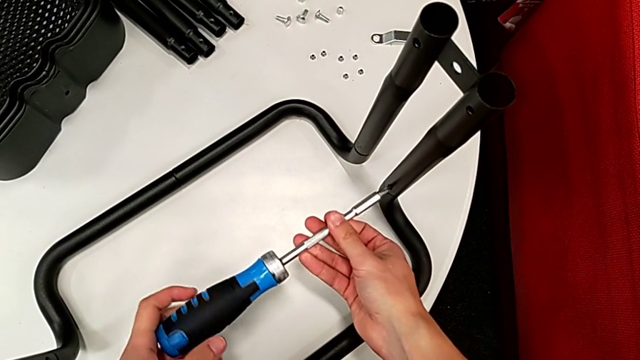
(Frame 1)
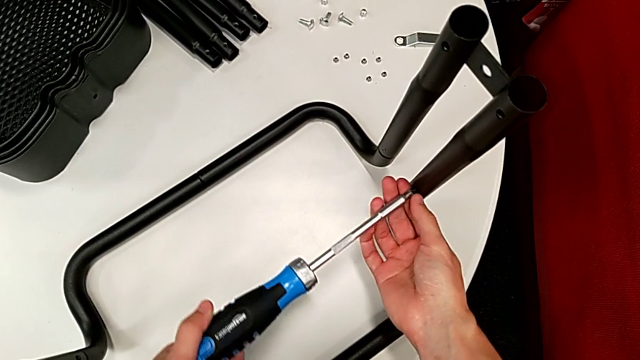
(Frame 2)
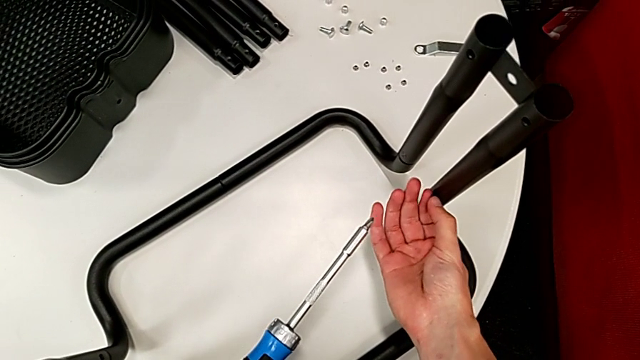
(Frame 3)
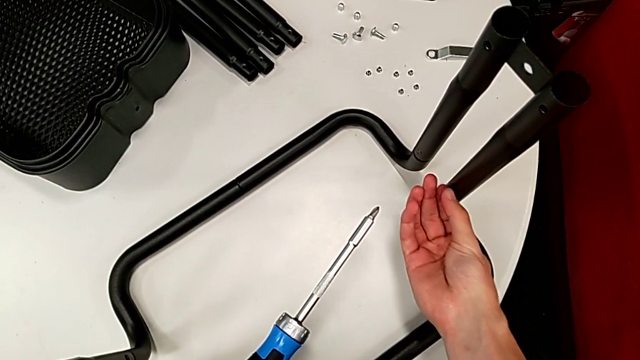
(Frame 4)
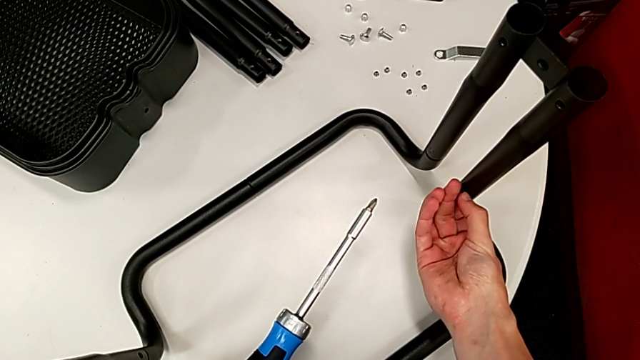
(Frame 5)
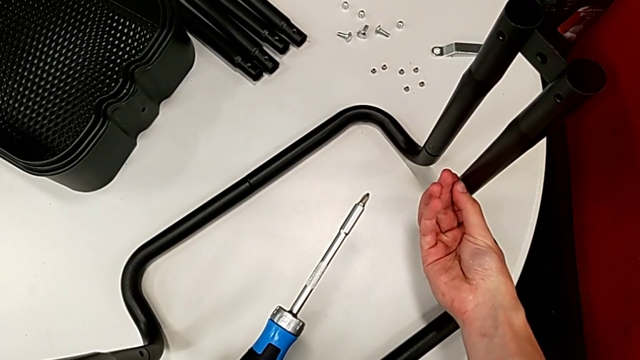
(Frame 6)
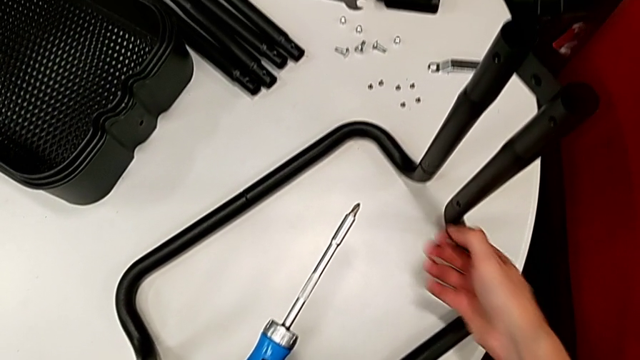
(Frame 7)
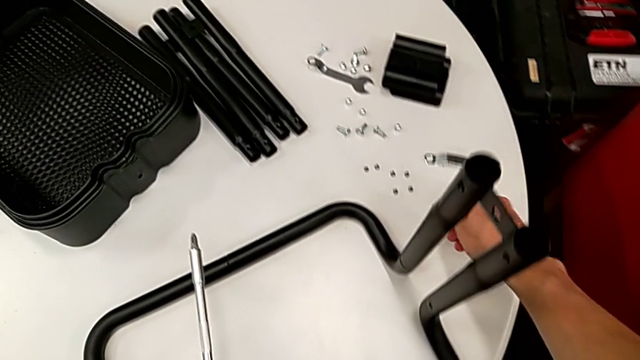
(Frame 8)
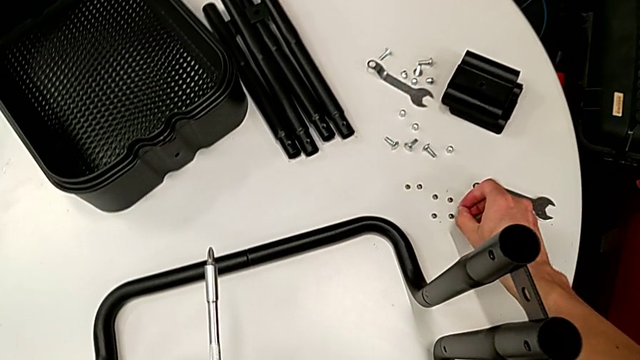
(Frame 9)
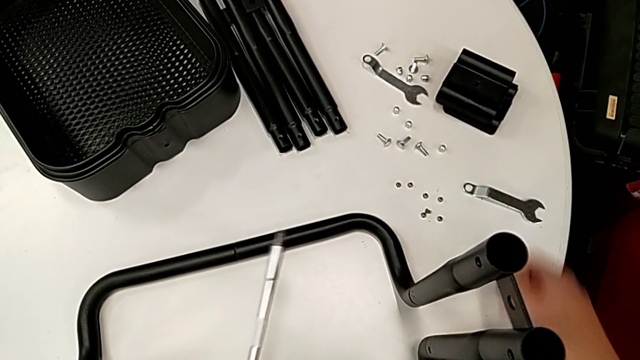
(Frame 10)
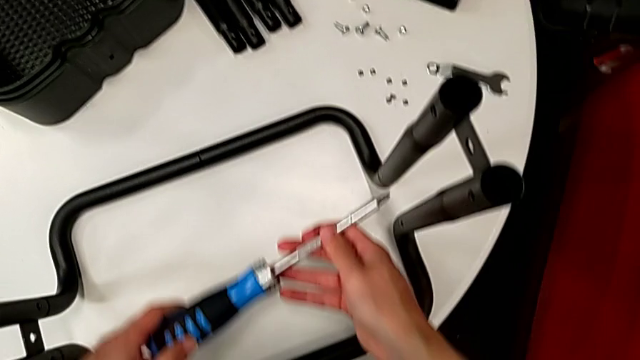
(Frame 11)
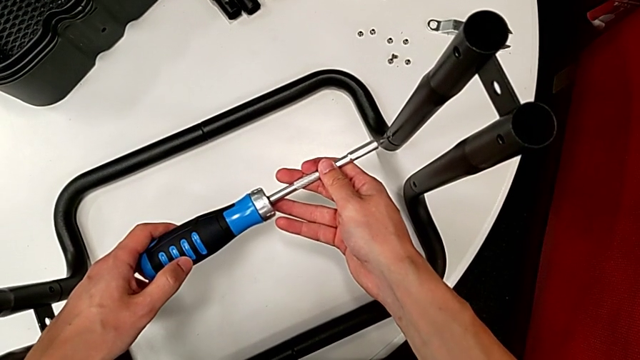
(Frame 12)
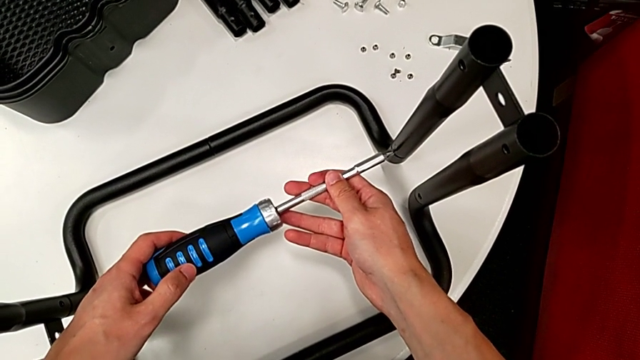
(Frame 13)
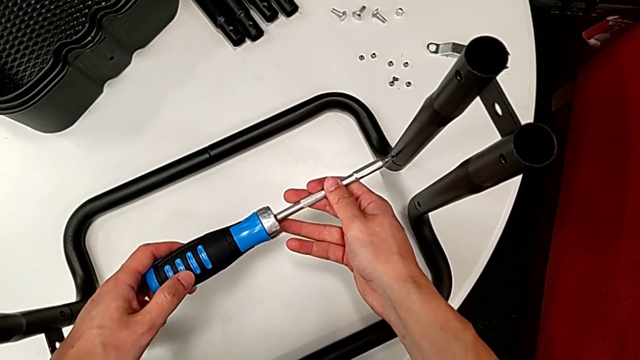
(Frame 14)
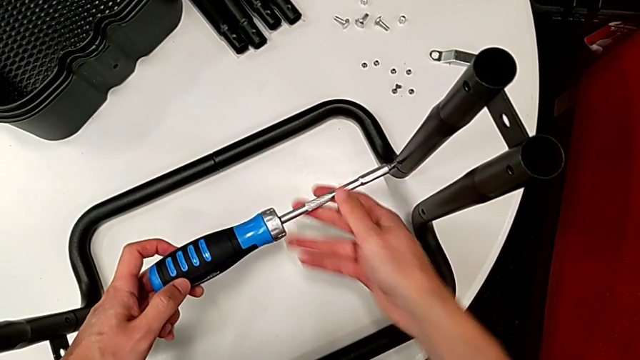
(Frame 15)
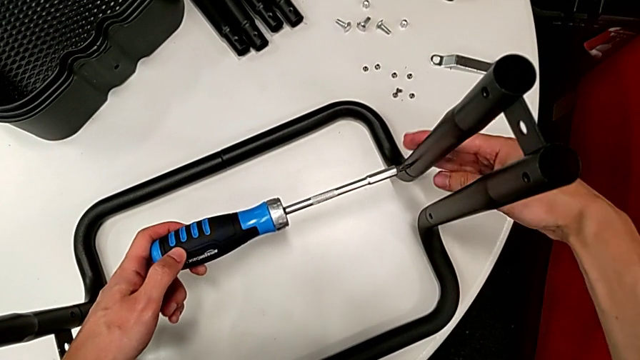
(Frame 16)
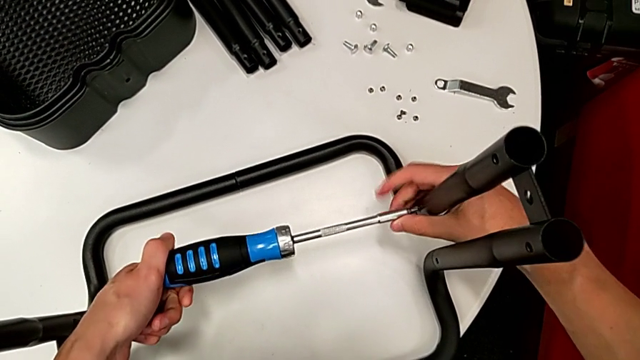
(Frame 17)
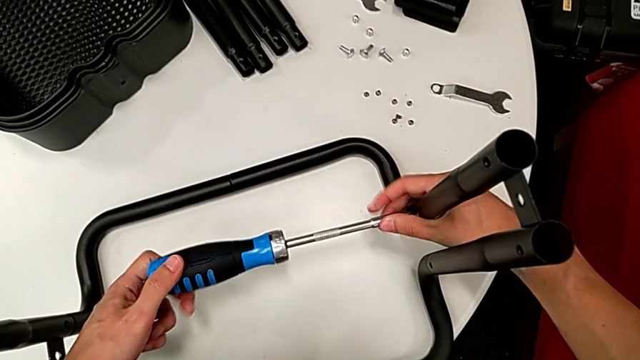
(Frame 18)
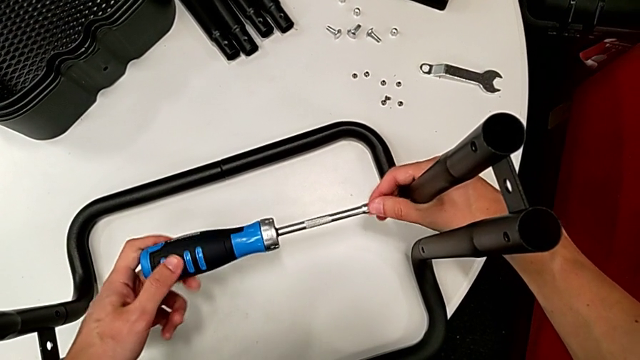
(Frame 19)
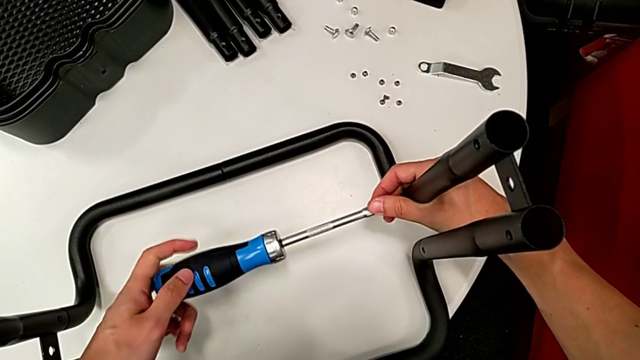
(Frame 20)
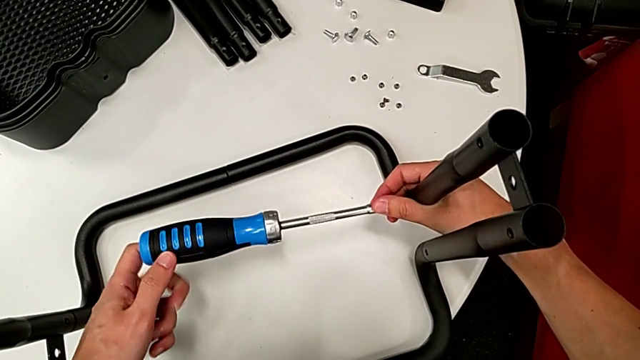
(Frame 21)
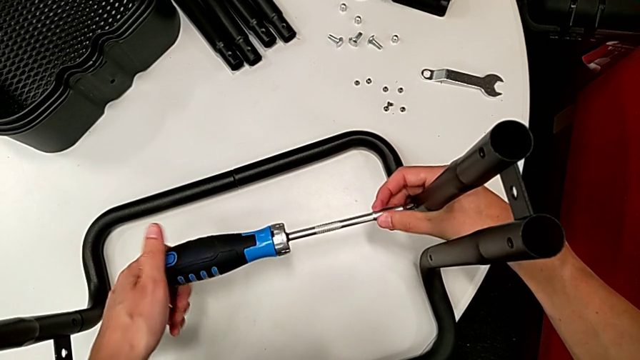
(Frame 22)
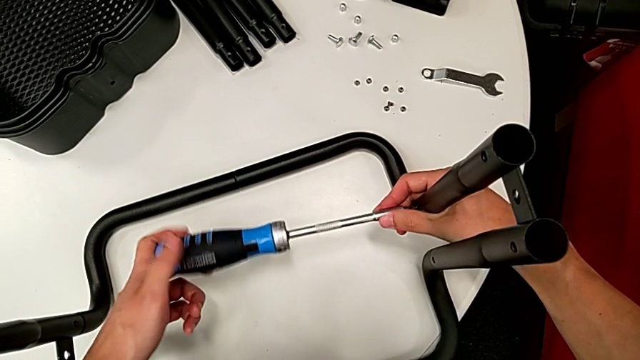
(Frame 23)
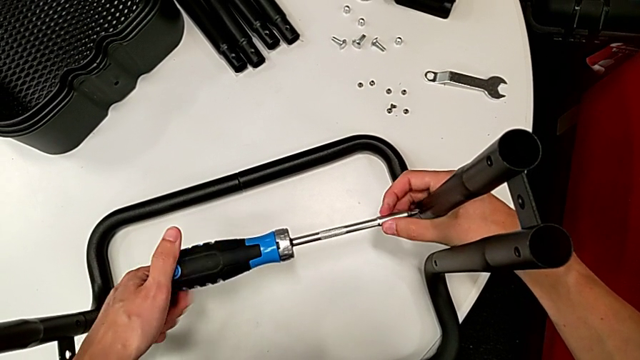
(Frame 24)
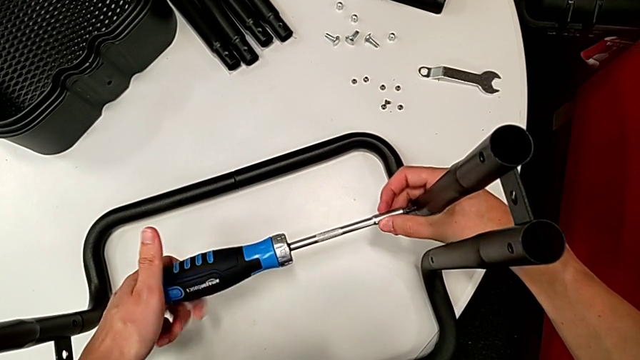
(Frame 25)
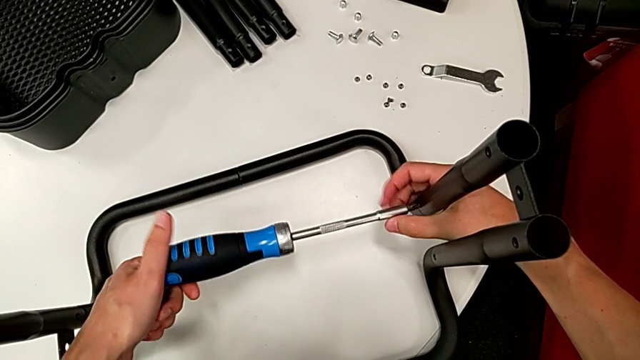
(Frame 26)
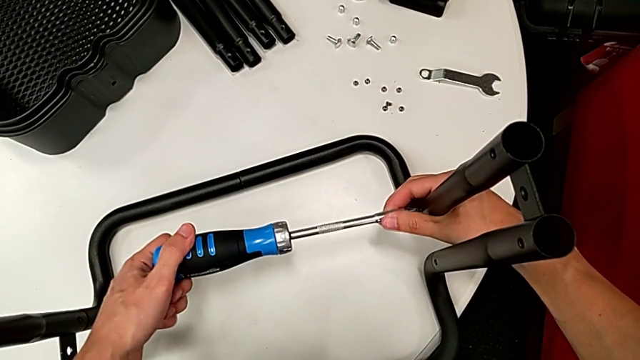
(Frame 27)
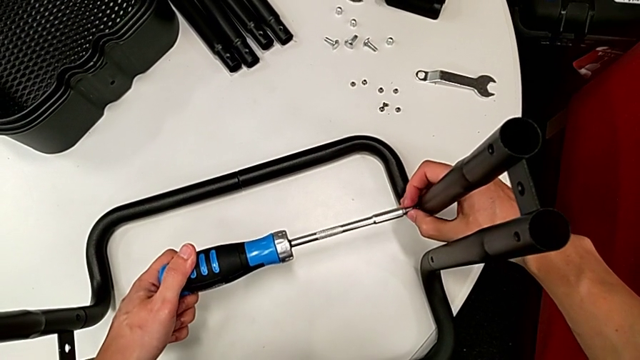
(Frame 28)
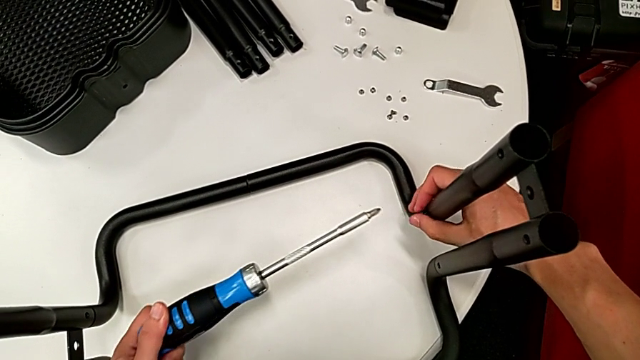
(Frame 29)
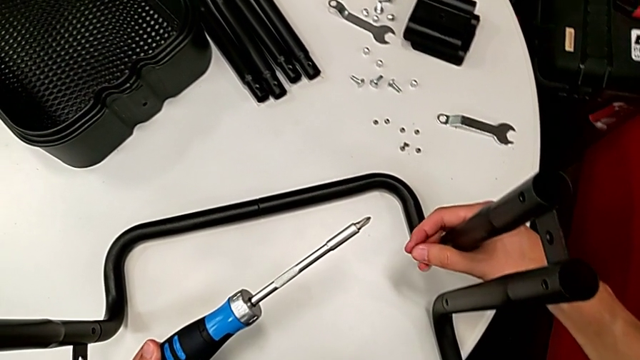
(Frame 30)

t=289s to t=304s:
The camera wearer is disassembling the remaining legs. They unscrew the screw, place it and unscrew the eighth leg.

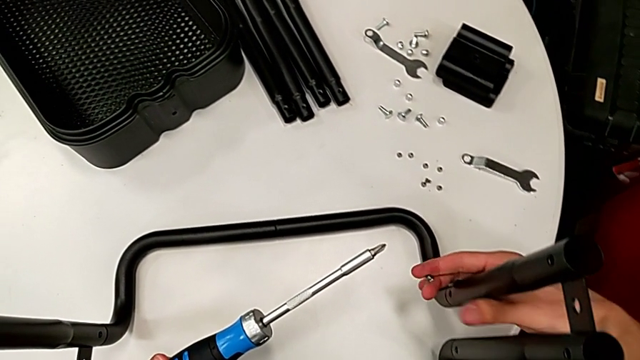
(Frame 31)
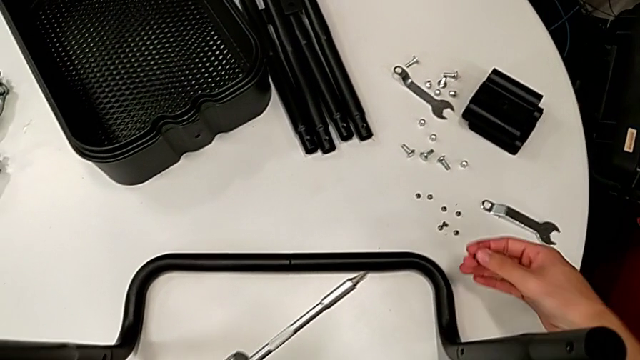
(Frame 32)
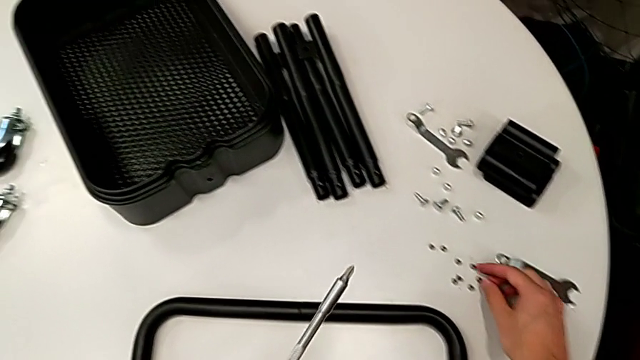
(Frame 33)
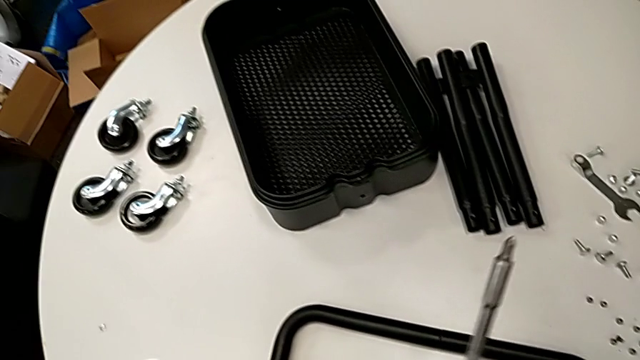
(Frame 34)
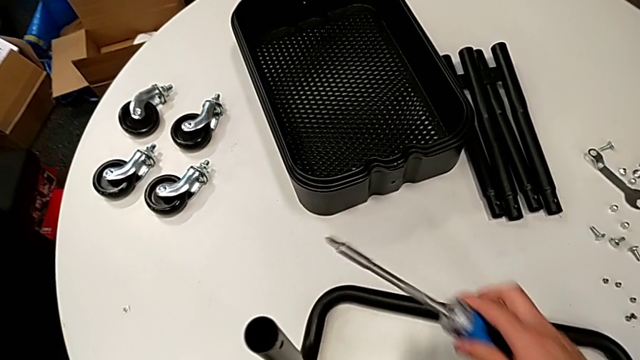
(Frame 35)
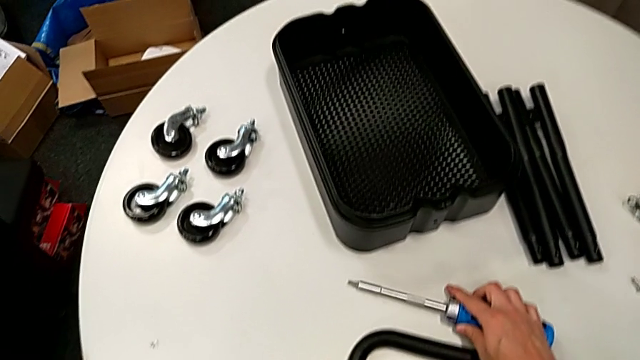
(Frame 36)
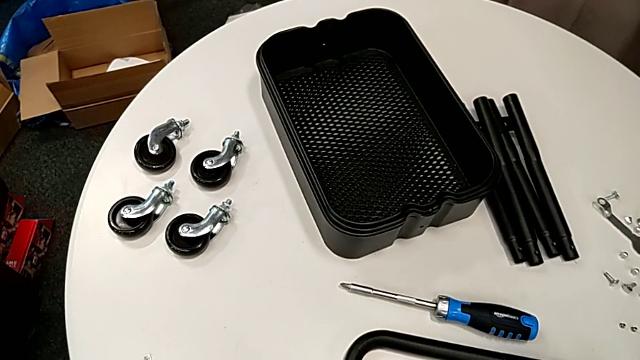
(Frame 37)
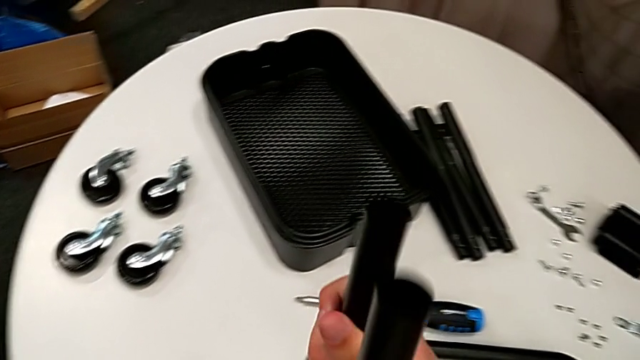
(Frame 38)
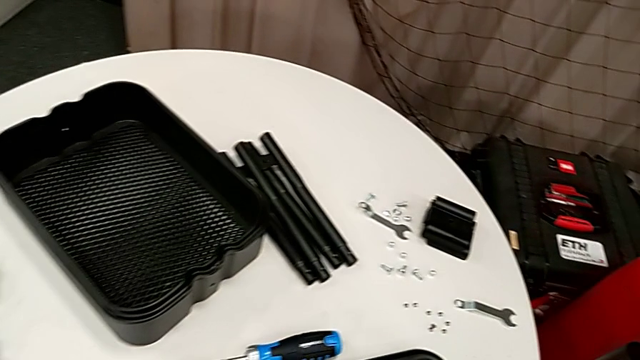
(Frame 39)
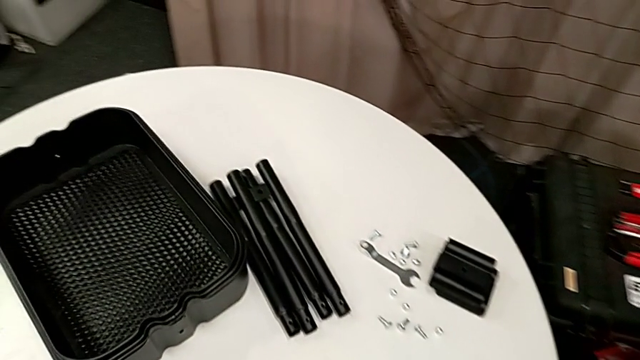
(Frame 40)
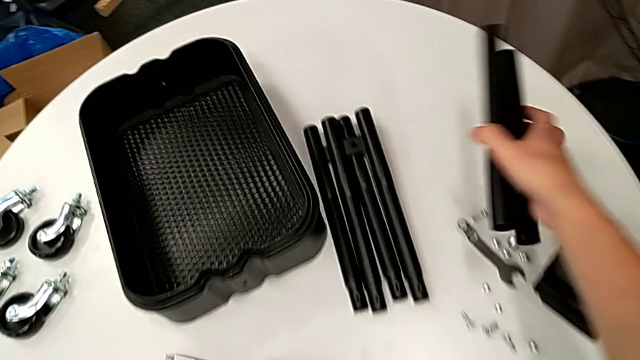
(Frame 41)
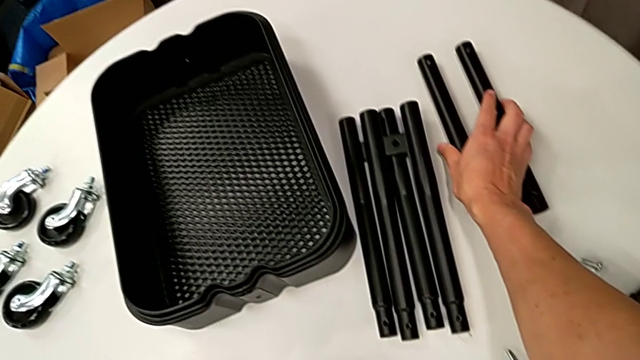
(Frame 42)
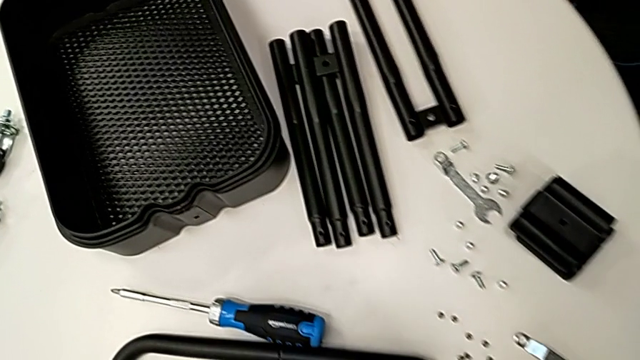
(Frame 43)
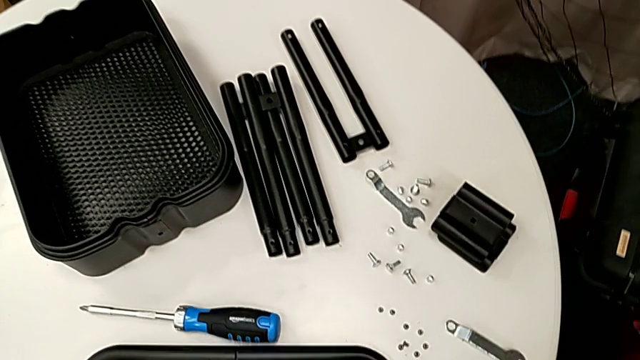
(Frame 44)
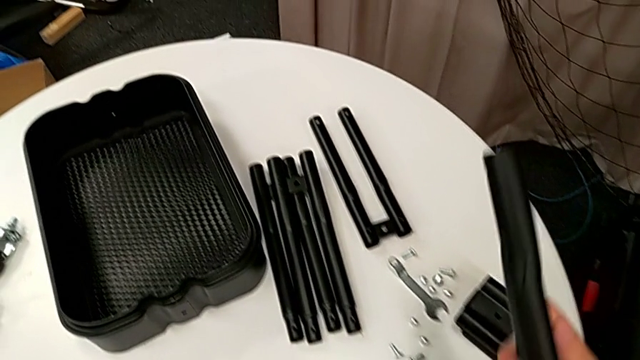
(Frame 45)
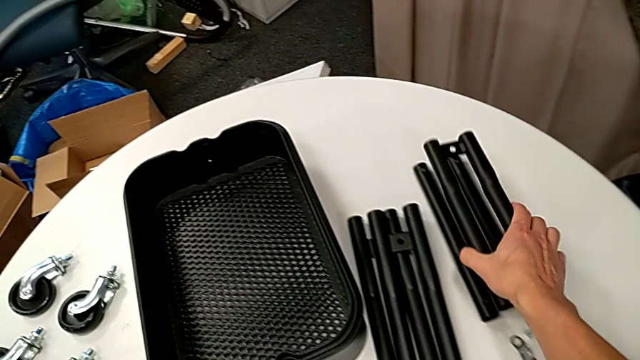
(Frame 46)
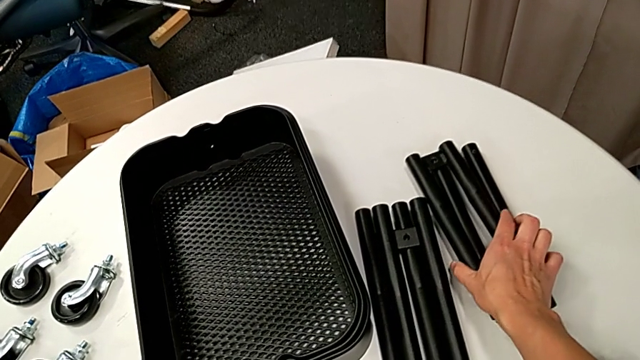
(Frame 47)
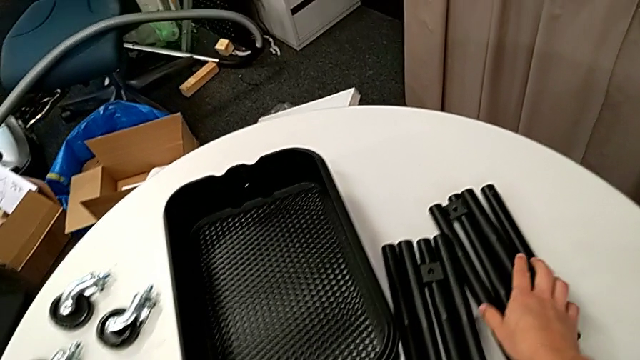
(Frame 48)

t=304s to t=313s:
The camera wearer is disassembling the remaining legs. They place the screw, disassemble the third leg and disassemble the fourth leg.
